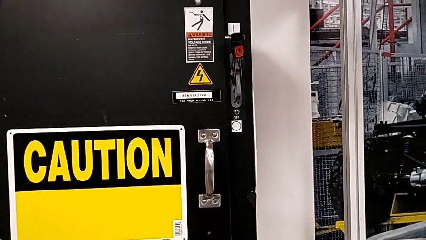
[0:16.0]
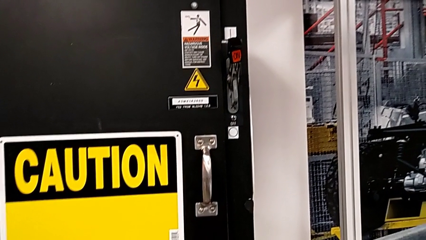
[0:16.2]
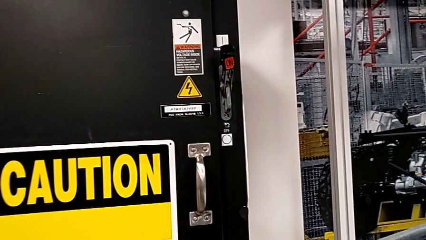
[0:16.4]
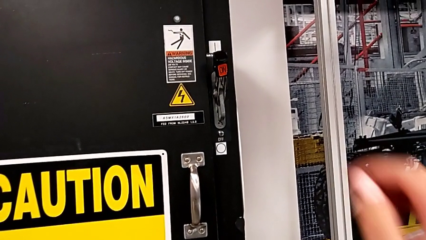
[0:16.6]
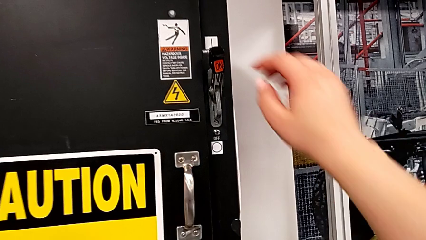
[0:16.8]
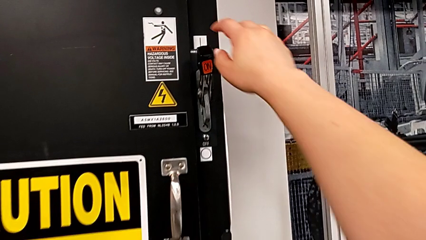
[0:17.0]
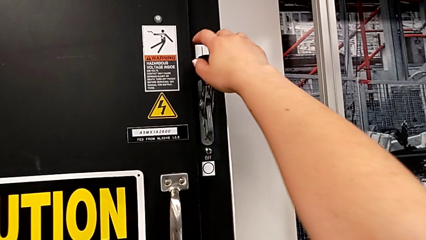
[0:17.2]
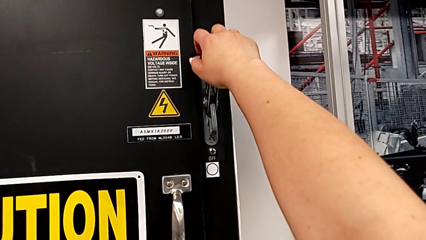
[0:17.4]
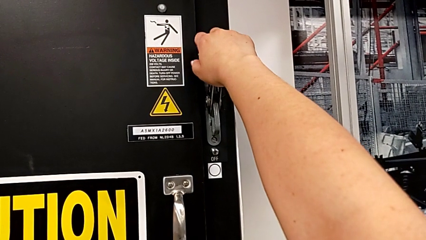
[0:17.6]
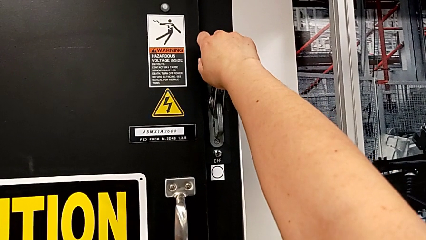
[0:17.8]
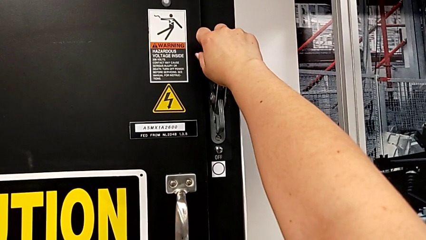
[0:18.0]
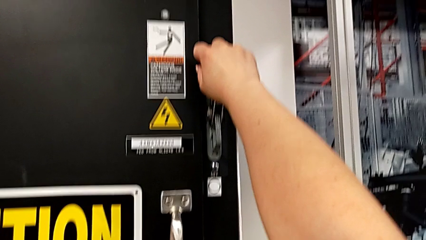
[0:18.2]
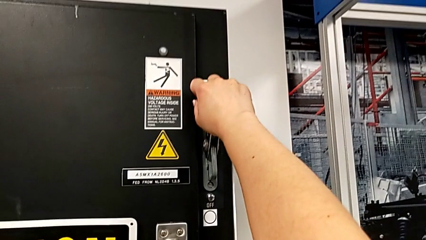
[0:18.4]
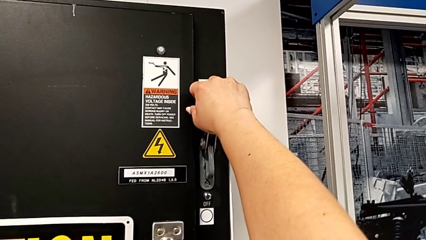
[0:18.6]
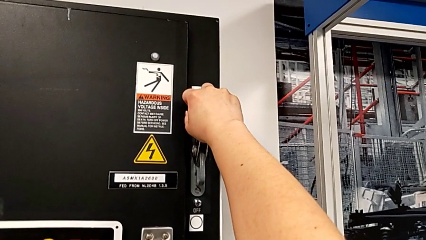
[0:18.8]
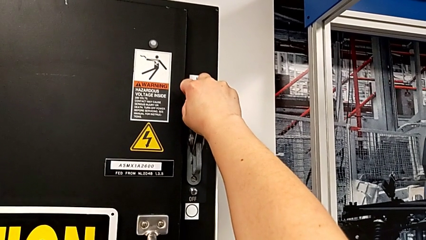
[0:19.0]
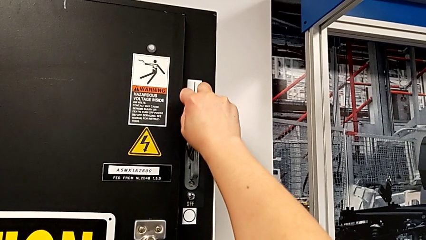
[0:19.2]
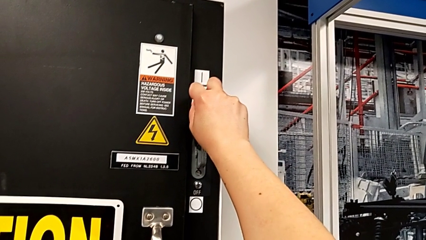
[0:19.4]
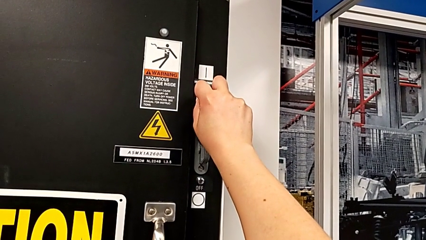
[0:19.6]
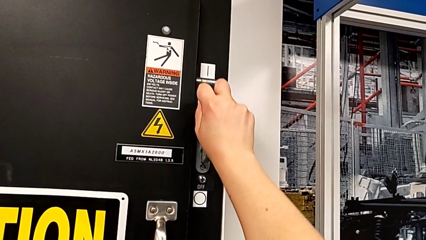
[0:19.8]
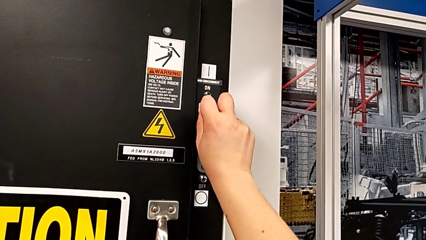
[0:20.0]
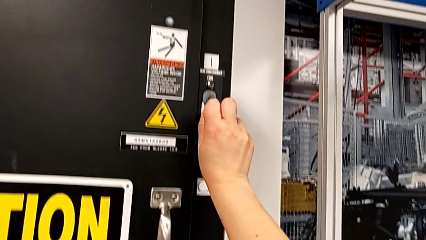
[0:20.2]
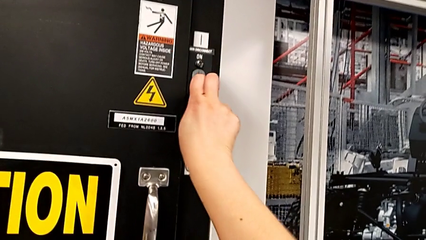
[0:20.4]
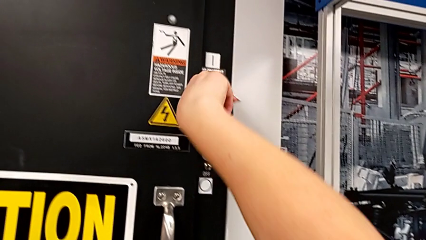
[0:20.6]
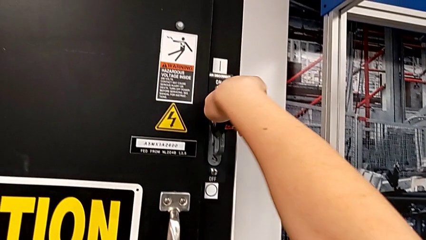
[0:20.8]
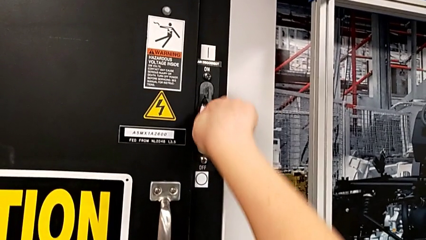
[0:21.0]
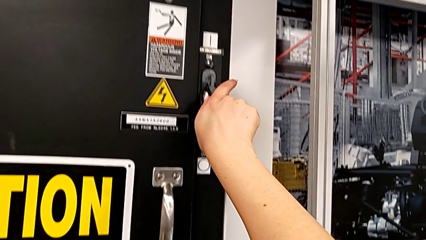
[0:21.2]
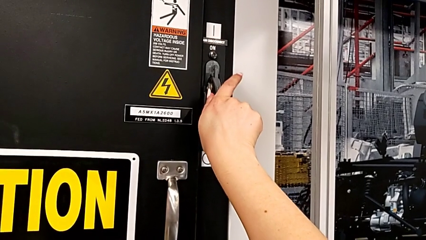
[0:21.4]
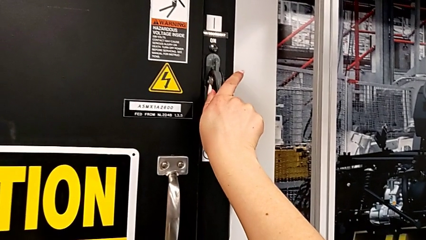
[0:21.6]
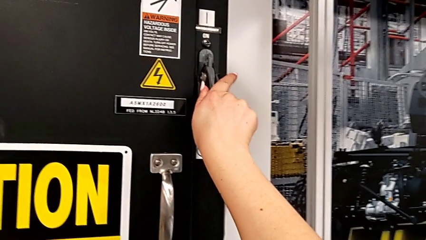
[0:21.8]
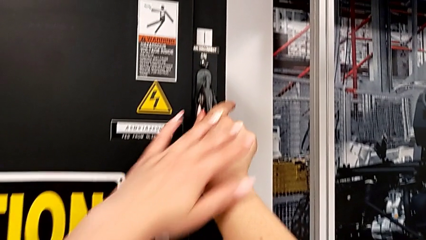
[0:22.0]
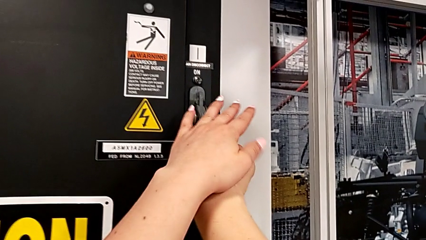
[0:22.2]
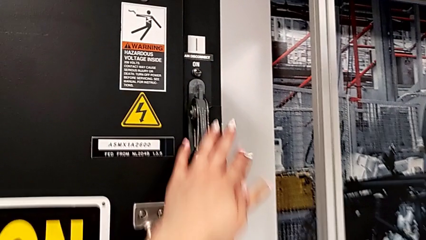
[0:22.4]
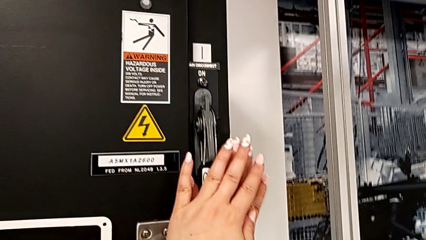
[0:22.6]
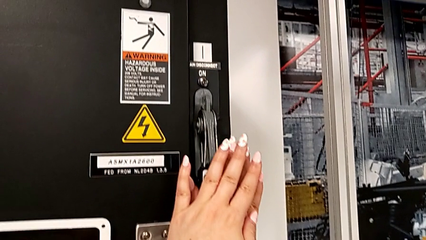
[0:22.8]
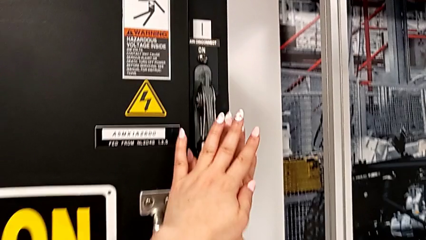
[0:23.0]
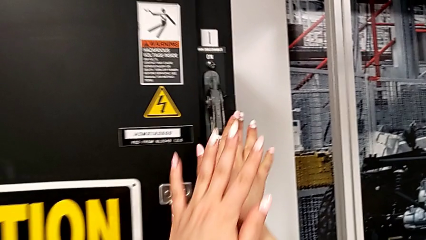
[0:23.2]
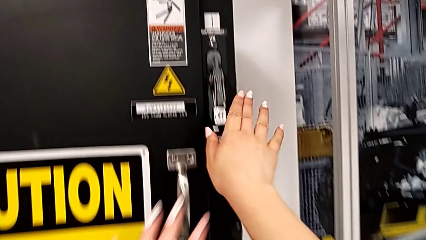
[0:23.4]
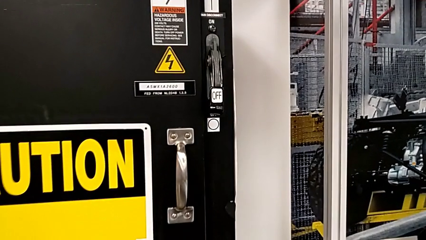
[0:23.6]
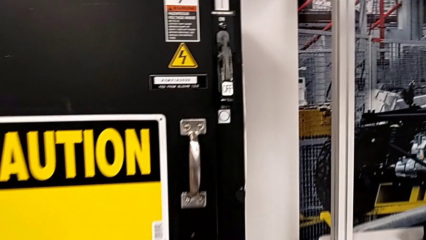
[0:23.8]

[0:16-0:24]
The camera wearer turns off the circuit breaker. They grab the lever and push it.

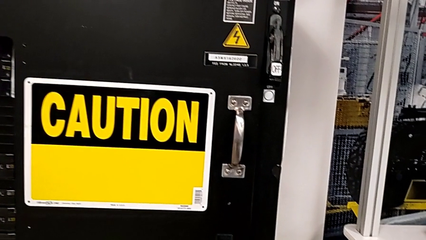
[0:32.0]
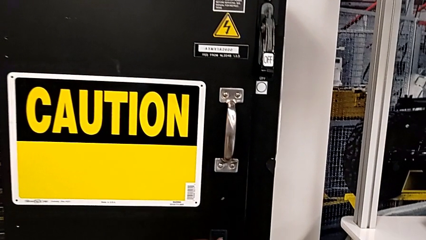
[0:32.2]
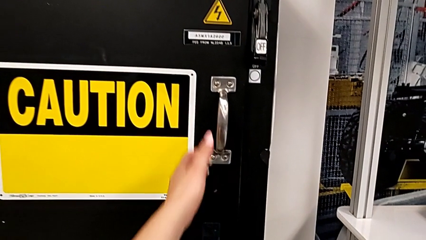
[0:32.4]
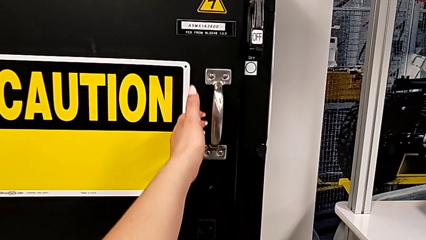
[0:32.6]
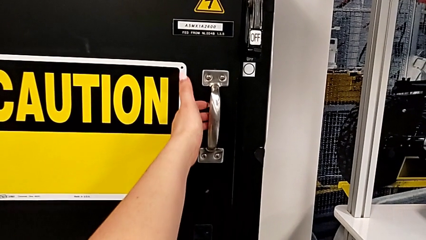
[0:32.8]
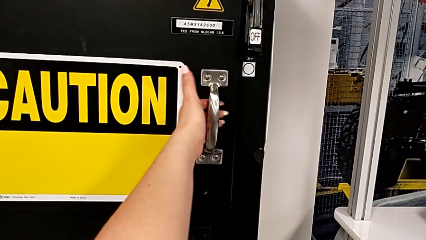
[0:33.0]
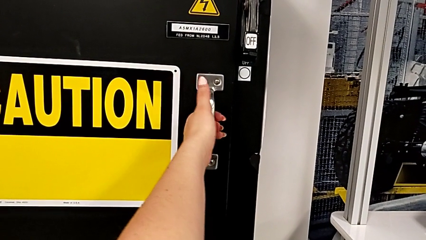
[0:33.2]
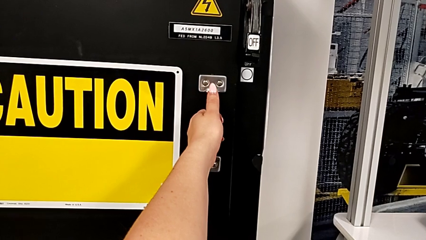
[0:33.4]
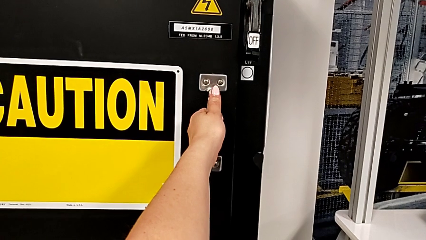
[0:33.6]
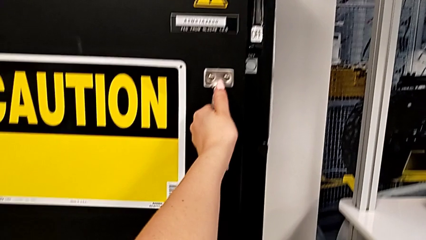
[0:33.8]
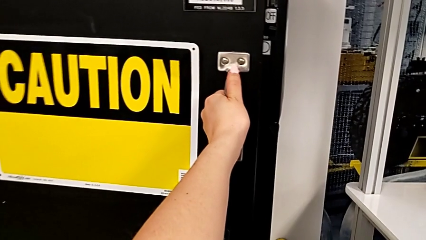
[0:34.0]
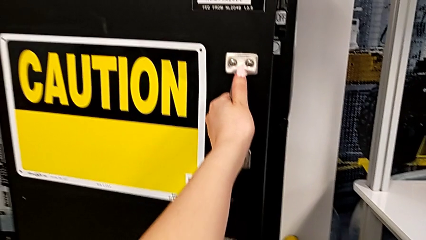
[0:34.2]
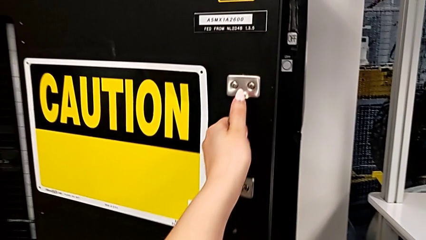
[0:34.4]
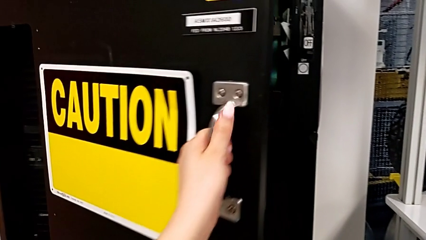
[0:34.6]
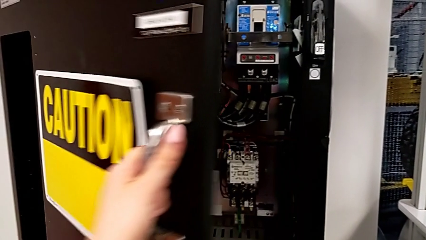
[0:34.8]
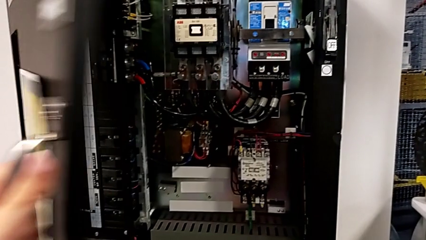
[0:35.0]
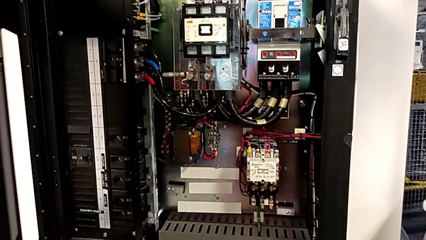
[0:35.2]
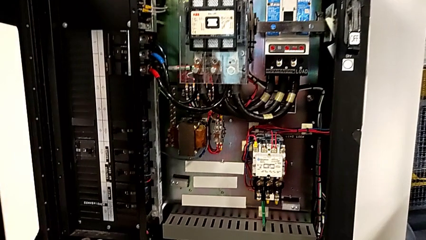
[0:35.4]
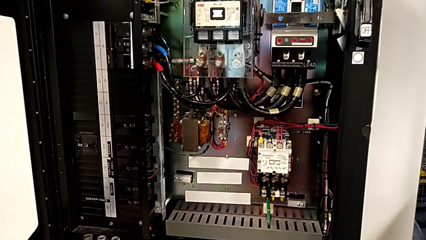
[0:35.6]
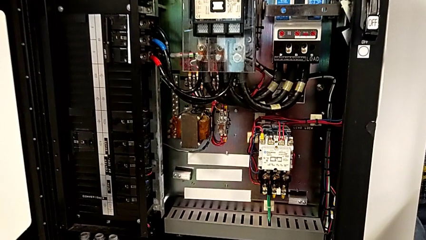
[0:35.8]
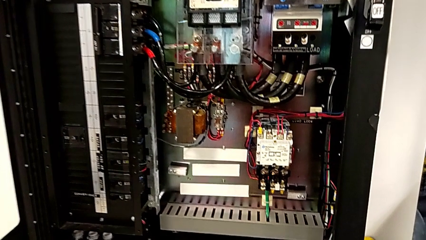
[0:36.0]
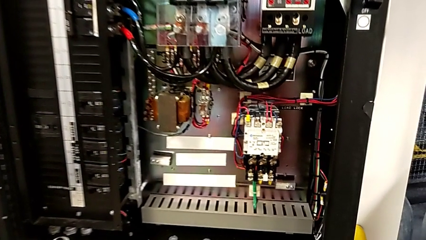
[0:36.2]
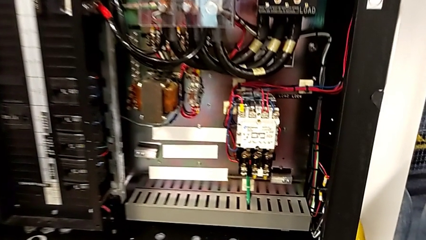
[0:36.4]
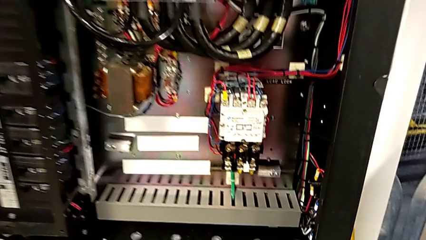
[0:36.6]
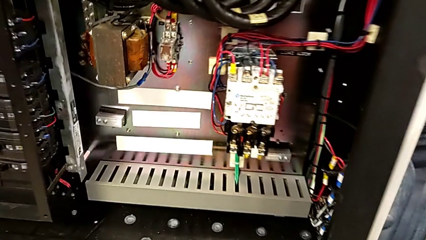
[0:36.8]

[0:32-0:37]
The camera wearer opens the front panel. They grab the handle and open the front panel door.

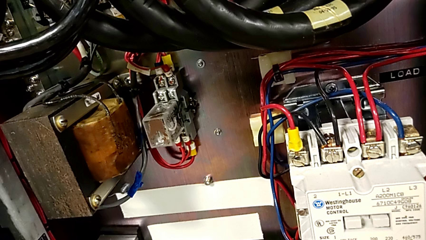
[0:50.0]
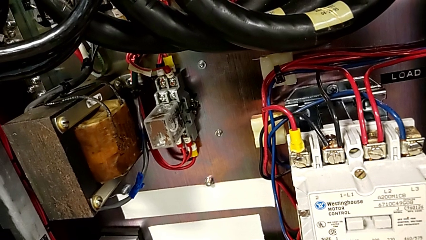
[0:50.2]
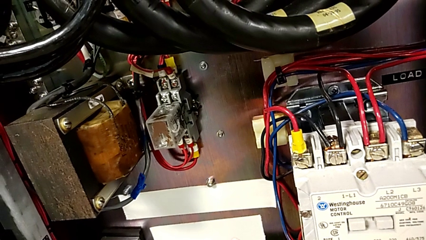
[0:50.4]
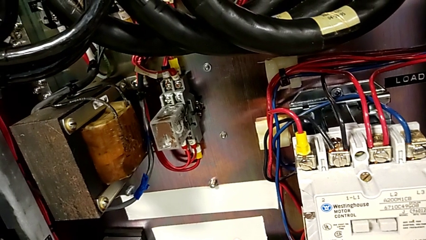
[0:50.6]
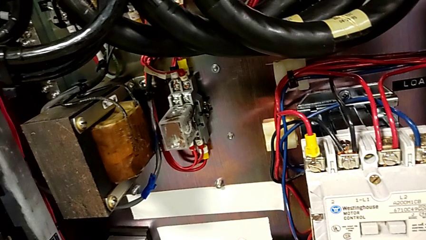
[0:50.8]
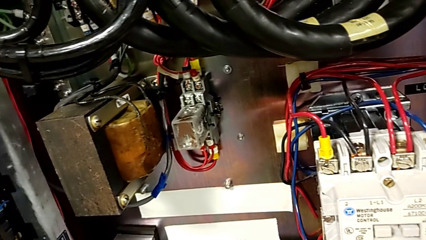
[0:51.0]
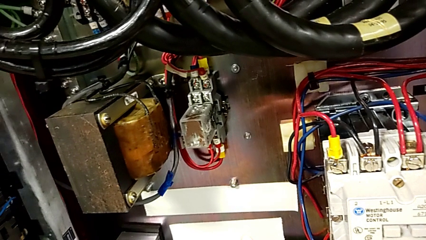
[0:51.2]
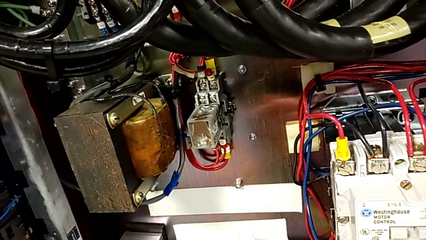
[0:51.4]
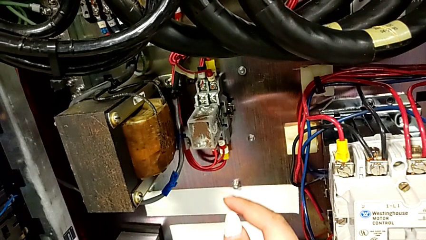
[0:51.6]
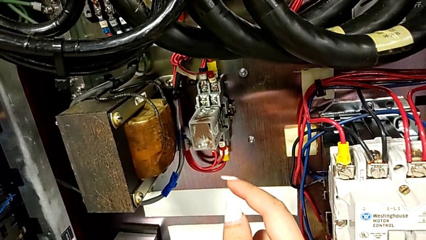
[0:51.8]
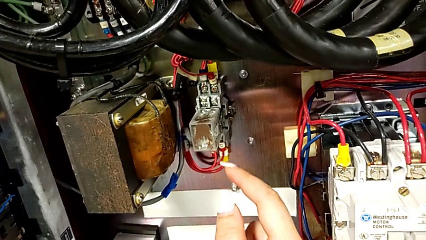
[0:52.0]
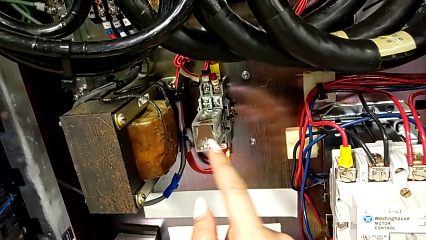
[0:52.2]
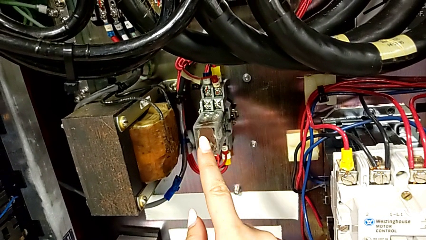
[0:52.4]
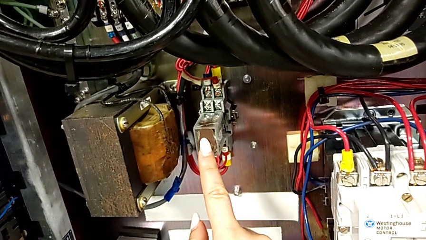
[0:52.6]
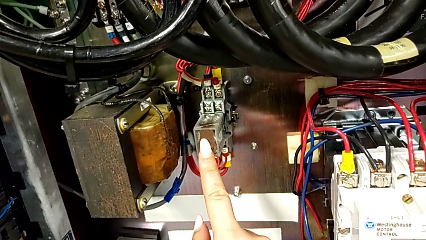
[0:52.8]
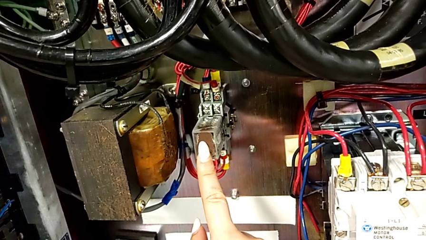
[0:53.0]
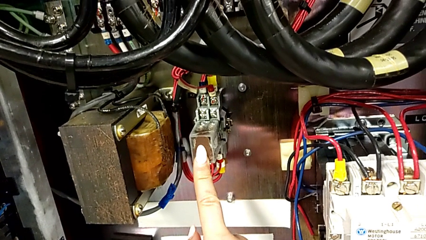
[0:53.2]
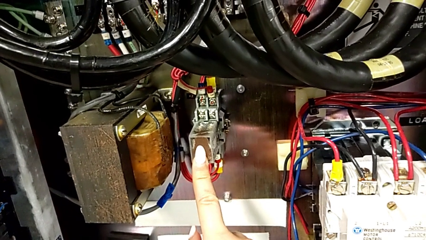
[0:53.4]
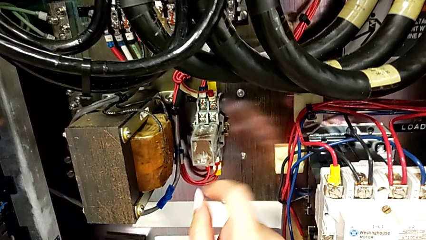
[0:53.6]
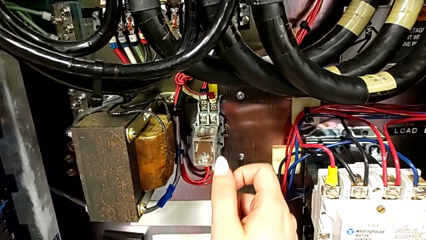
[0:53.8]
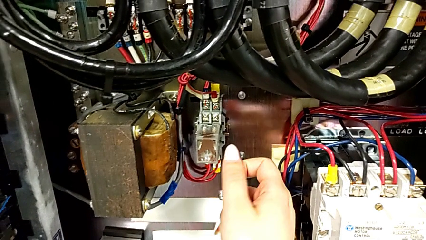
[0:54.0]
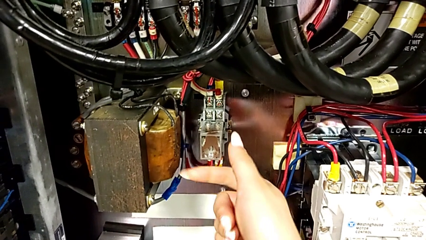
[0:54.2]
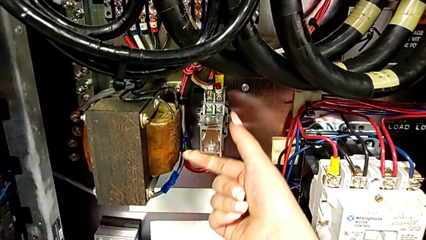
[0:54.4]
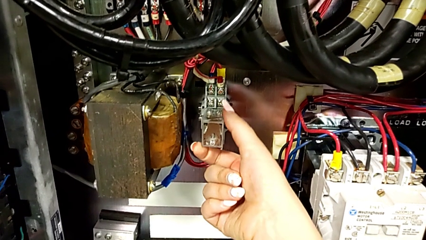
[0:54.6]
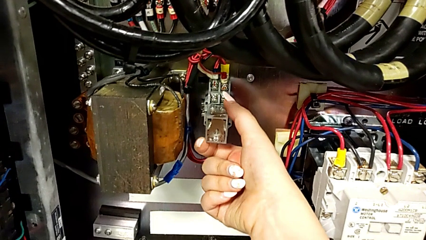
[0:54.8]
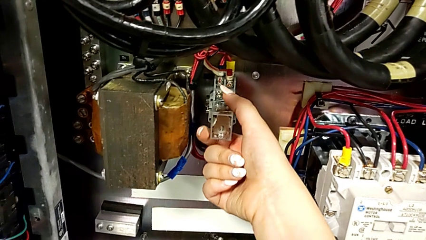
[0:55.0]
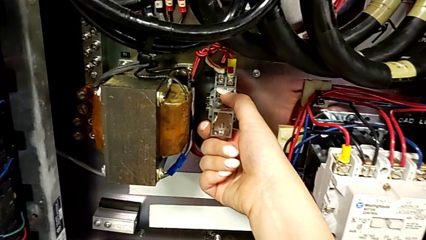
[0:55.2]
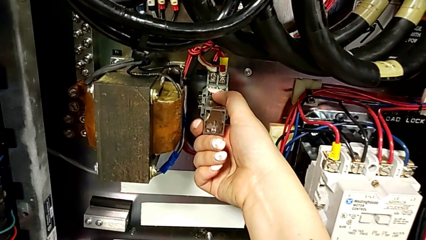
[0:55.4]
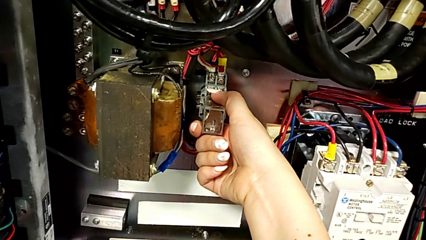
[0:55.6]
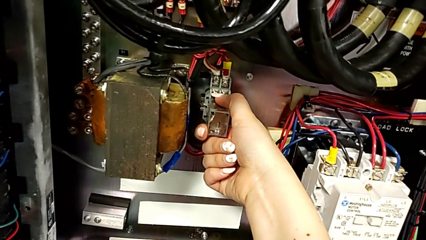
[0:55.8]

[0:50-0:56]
The camera wearer is removing the broken circuit. They touch the circuit breaker and grab it.
